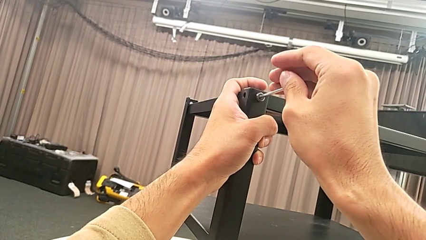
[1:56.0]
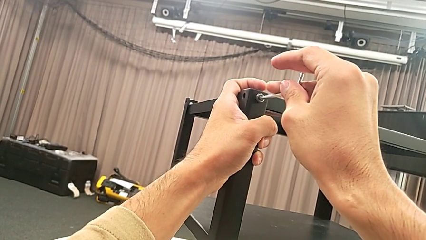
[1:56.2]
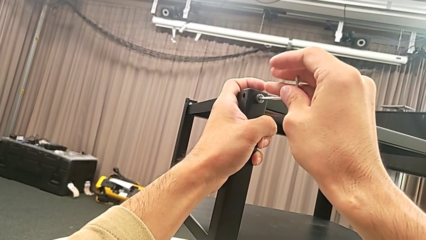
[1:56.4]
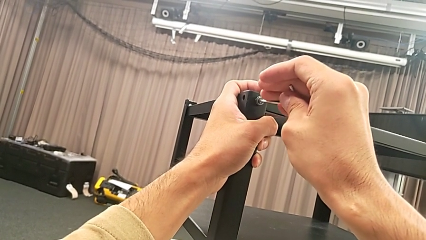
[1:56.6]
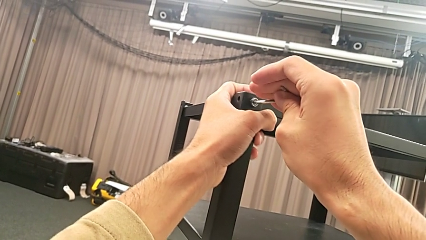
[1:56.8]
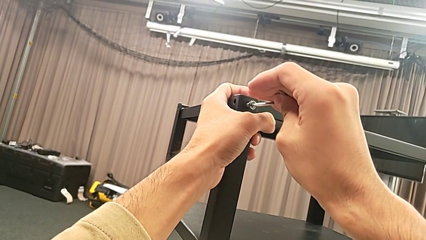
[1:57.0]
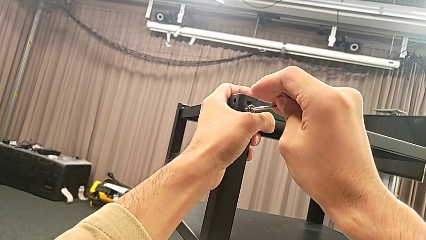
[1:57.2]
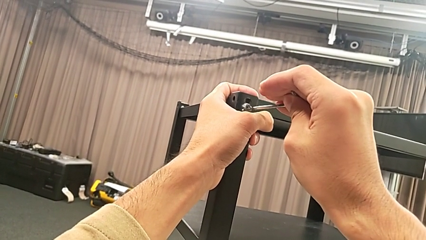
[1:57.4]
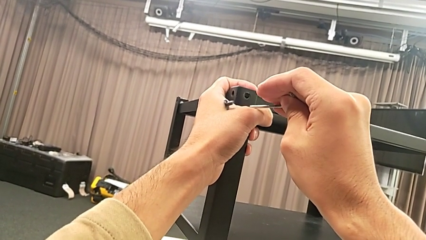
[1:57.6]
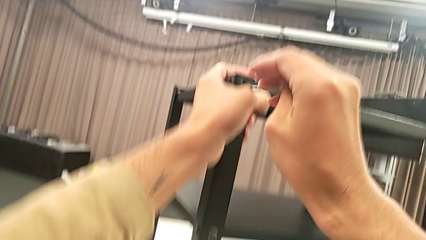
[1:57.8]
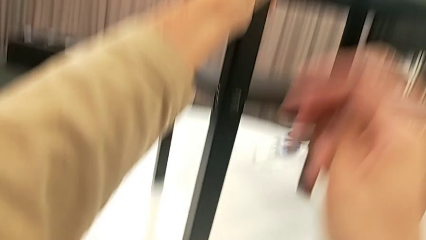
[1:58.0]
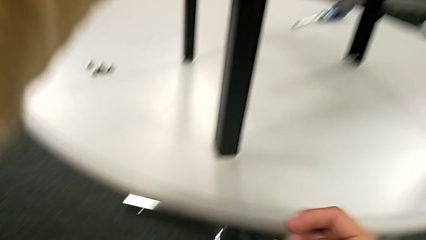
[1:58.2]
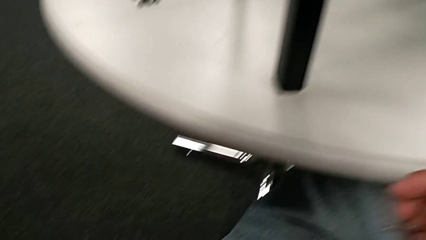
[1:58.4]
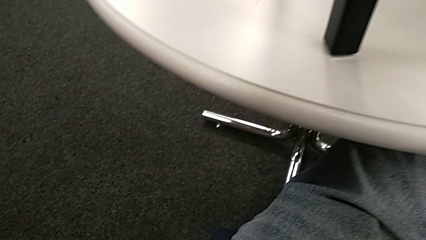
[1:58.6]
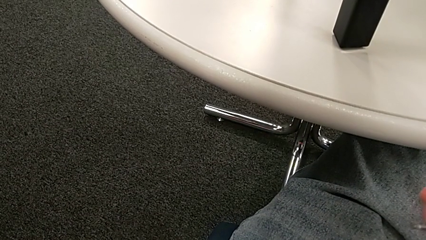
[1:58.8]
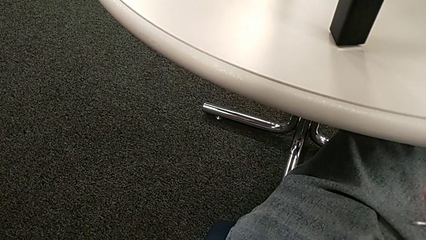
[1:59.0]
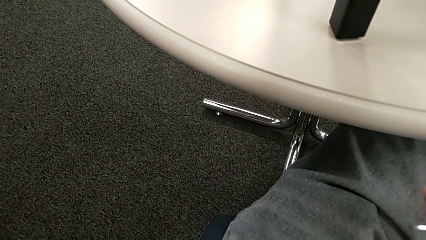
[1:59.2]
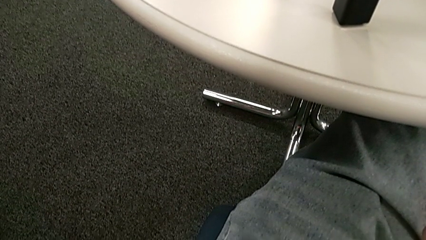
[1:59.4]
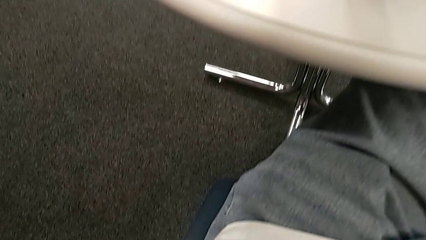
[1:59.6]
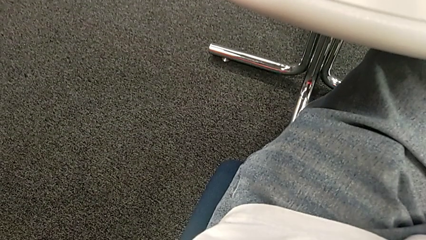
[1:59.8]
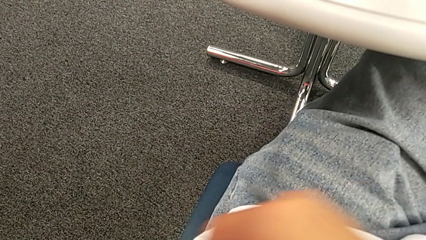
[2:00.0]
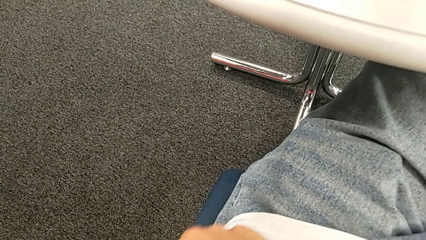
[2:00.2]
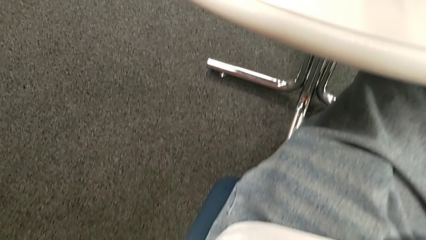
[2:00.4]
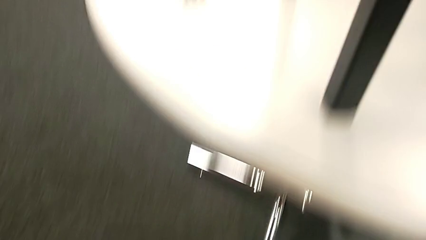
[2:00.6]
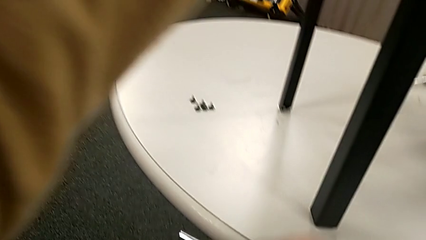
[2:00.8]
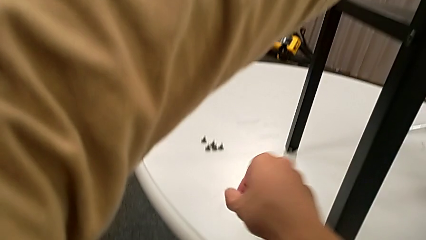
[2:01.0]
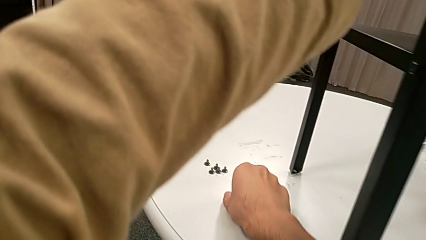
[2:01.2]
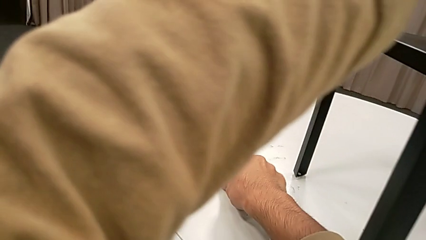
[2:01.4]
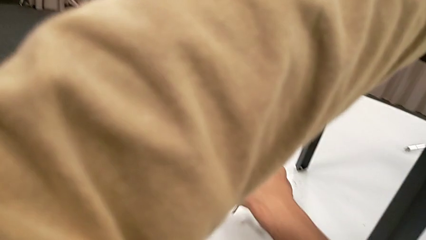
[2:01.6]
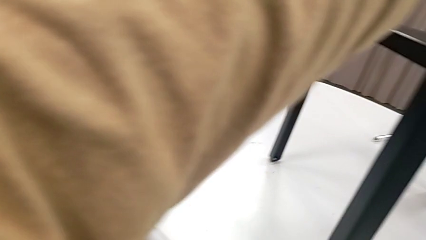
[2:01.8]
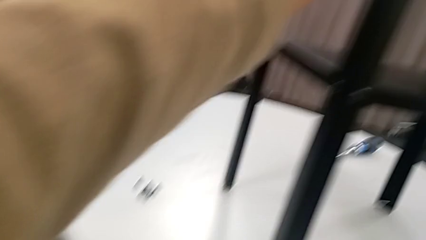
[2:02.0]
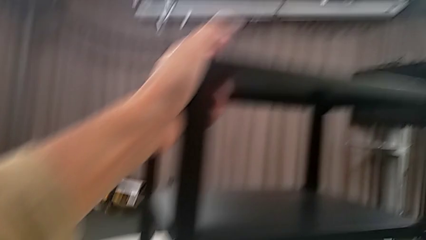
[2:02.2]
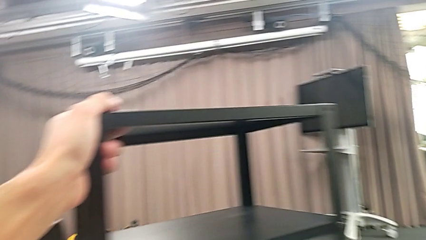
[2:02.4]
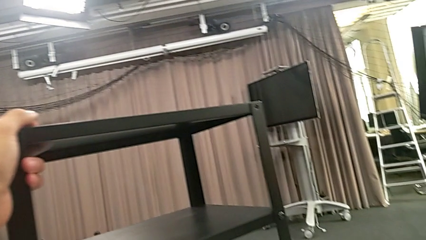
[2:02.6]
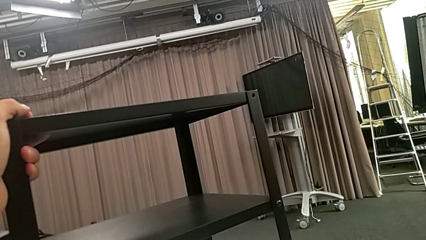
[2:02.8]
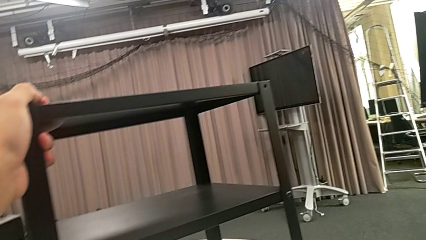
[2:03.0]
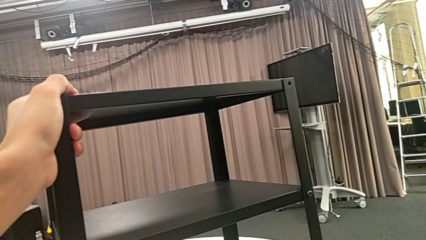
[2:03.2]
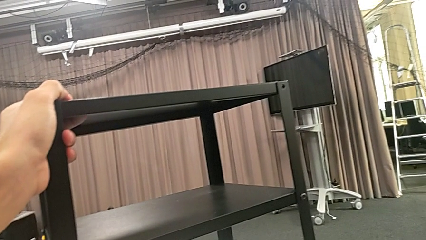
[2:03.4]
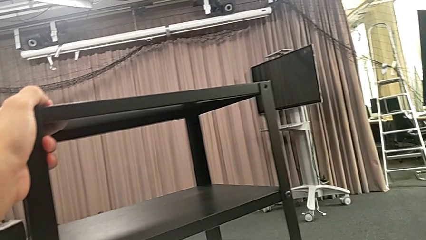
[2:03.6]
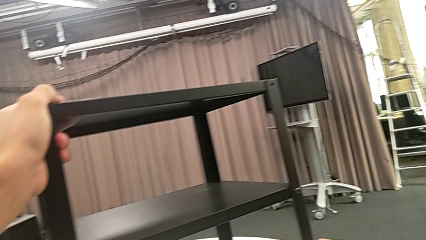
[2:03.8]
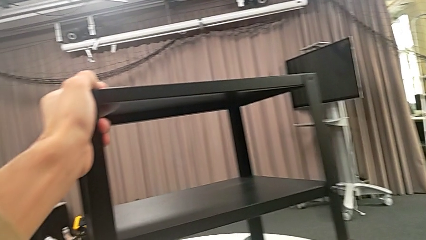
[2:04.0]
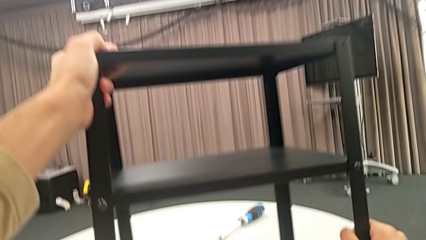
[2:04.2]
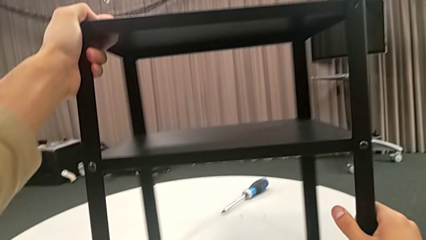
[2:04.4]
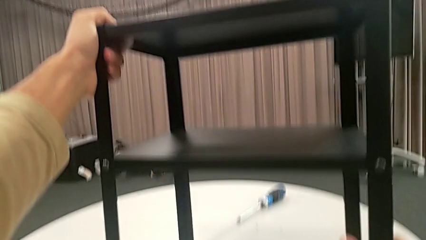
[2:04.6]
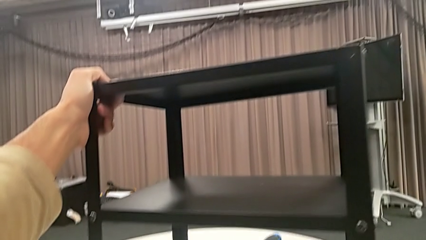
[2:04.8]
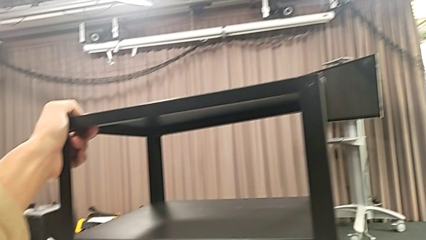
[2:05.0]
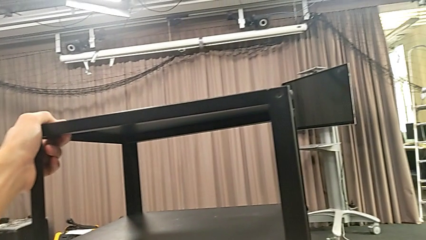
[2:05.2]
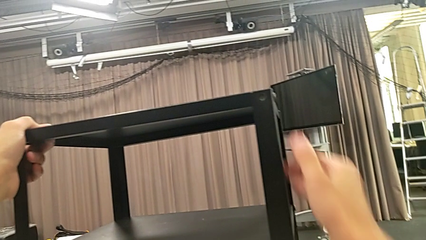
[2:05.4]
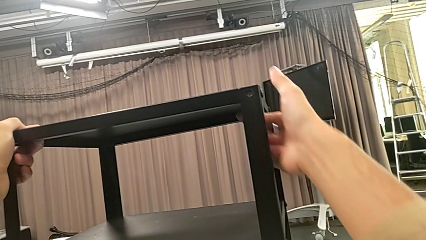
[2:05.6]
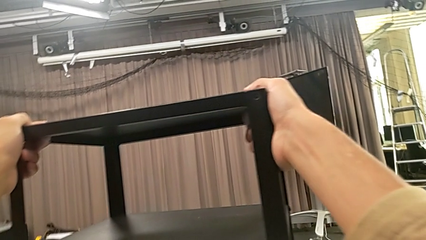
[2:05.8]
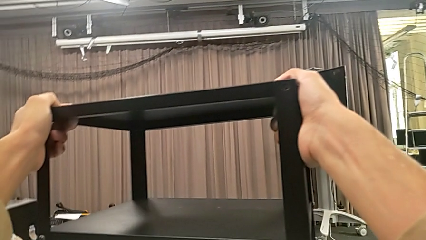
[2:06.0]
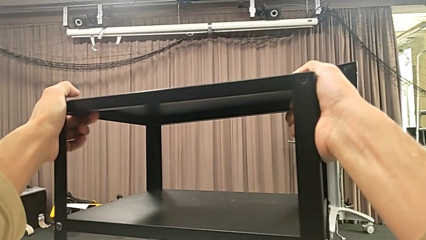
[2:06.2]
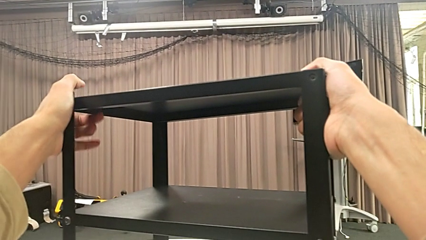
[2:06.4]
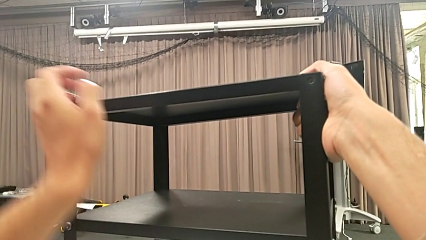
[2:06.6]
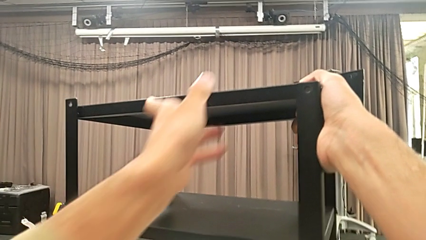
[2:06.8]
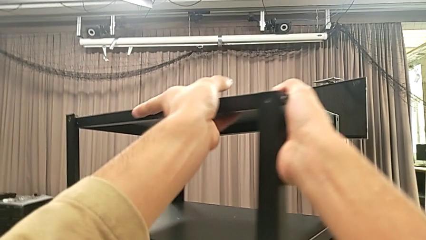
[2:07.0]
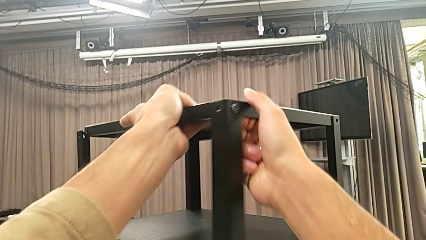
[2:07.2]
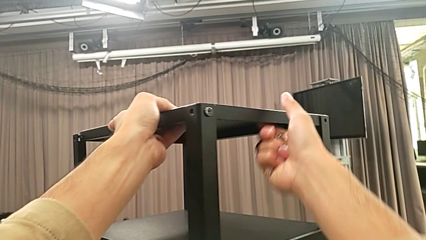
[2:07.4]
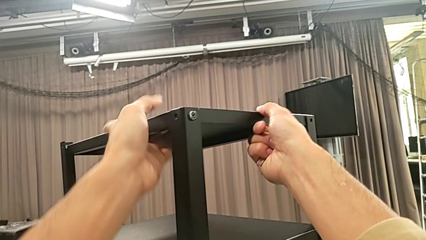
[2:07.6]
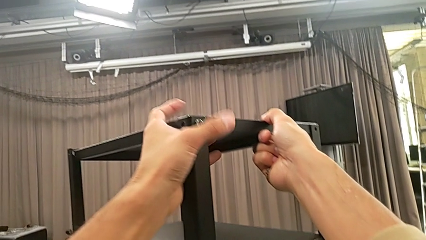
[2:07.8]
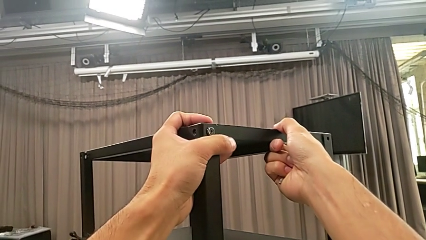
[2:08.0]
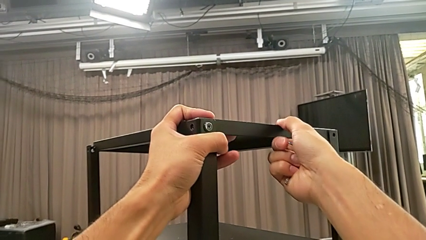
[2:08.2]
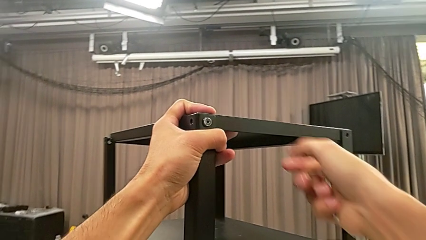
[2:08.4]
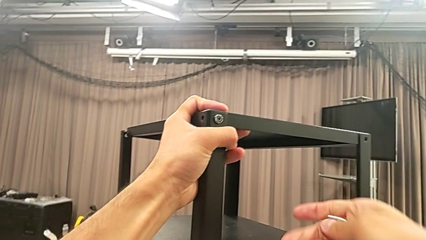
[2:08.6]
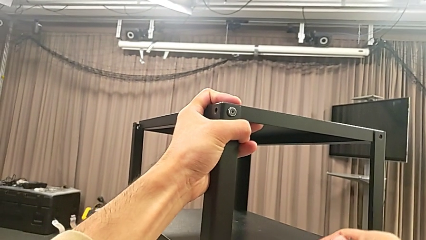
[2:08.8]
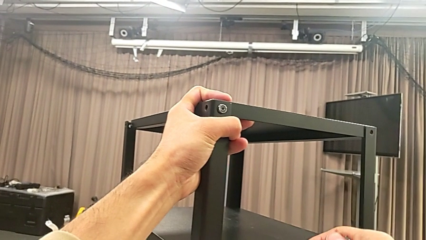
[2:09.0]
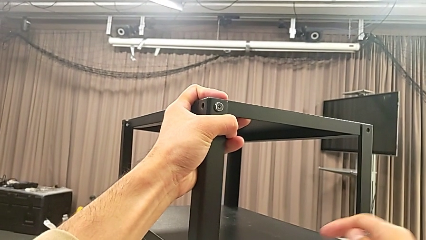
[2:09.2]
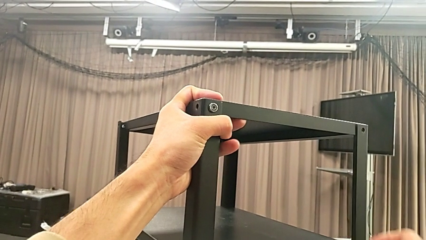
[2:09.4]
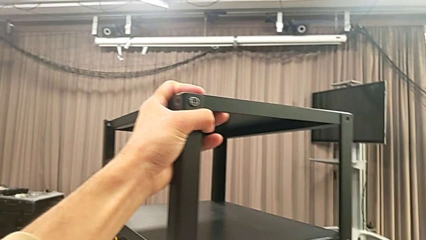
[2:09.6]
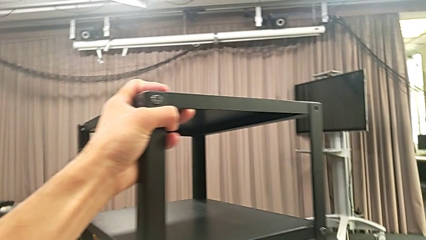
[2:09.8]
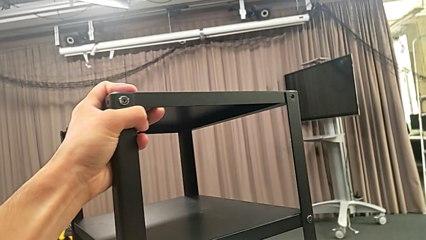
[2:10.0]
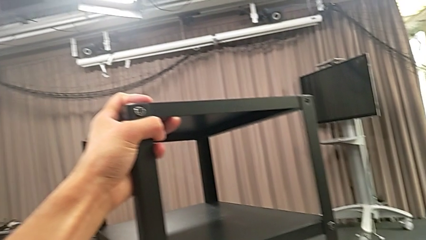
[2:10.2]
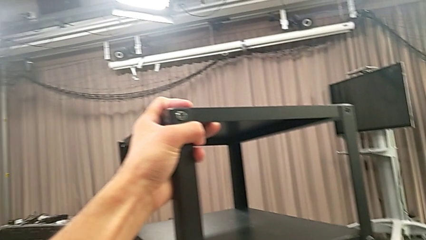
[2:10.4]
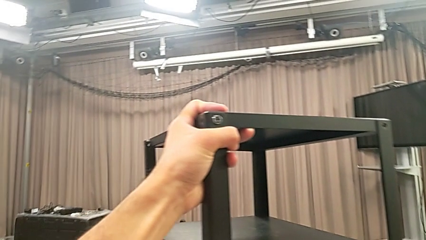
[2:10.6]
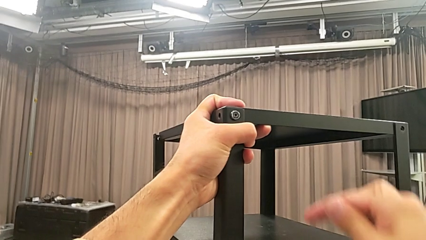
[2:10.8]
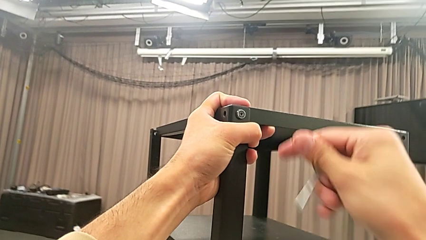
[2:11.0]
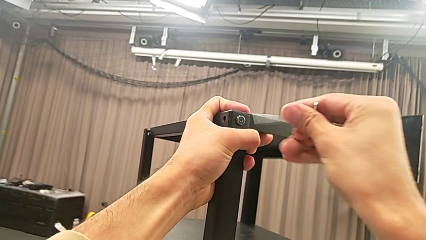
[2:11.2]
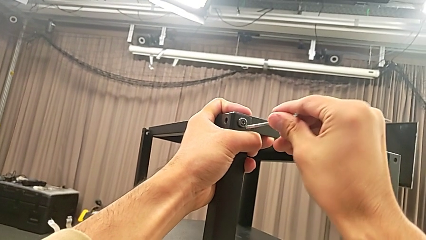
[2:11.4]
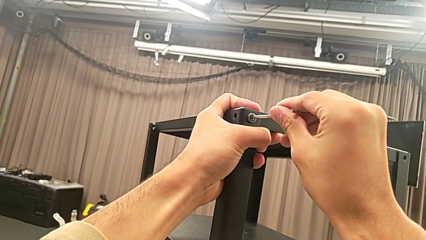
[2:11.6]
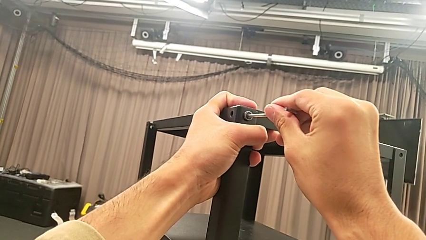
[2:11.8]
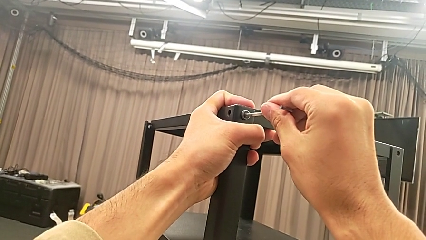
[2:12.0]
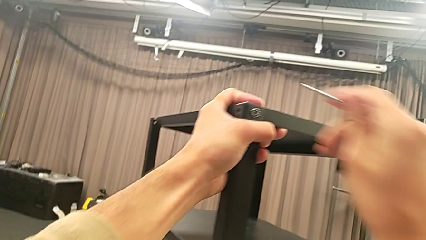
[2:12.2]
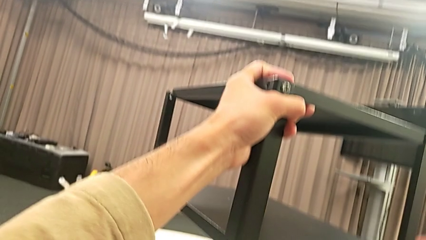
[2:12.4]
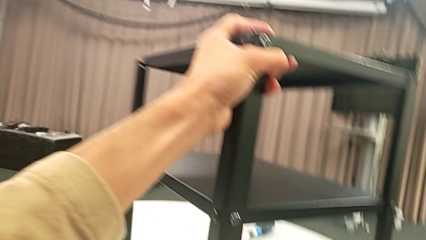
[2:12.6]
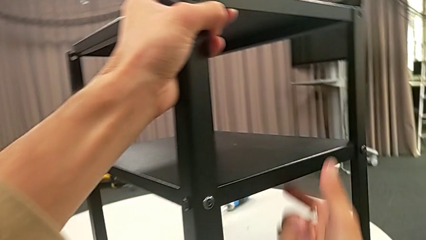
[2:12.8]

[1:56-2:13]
The camera wearer is unscrewing the second hex socket head on the second leg. They disassemble the hex socket head and withdraw the Allen wrench with the right hand, wrongly drop the hex socket head accidentally, grab it, place it, approach the nightstand, slide it, lift the Allen wrench, approach the hex socket head, insert the Allen wrench and withdraw it.
